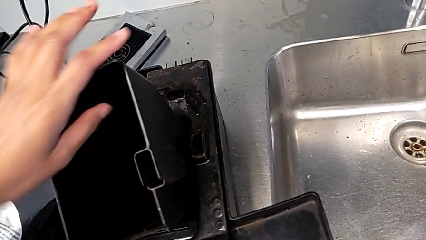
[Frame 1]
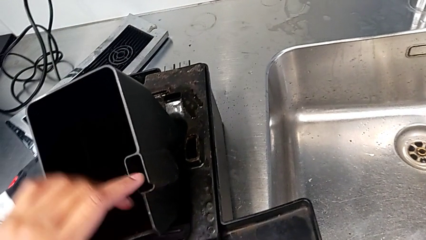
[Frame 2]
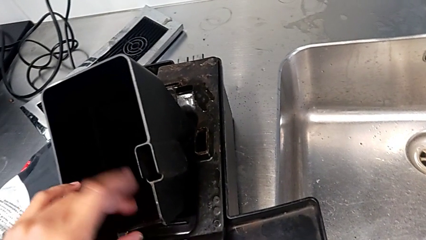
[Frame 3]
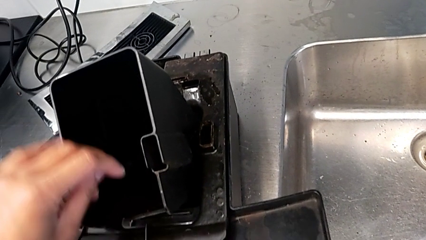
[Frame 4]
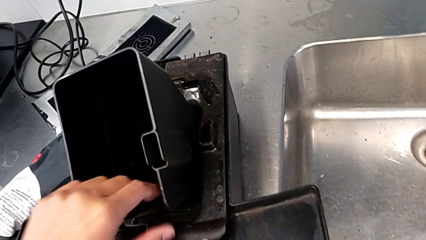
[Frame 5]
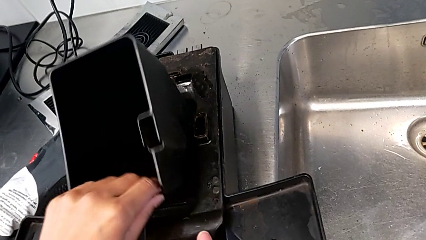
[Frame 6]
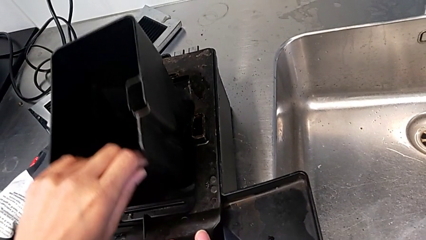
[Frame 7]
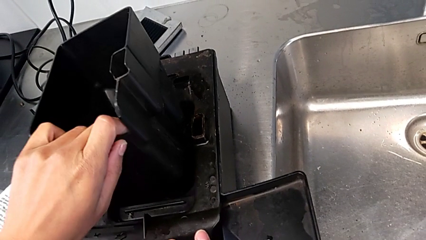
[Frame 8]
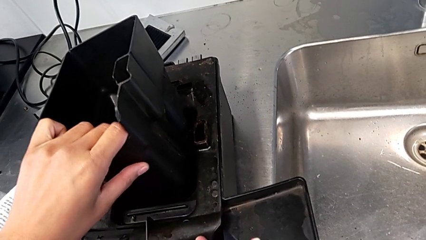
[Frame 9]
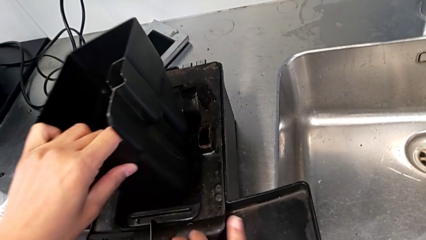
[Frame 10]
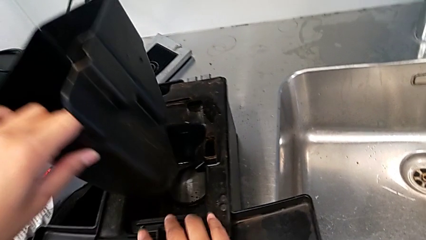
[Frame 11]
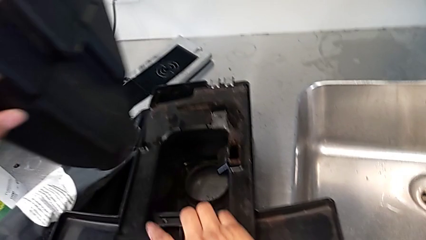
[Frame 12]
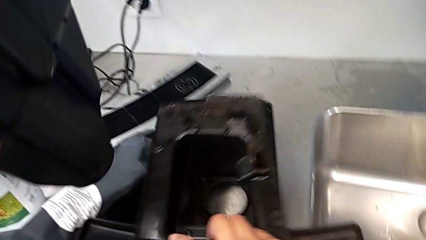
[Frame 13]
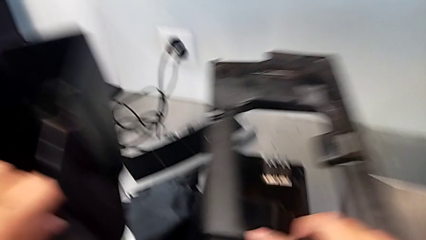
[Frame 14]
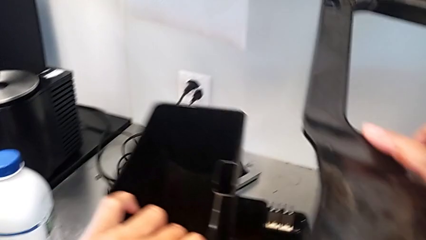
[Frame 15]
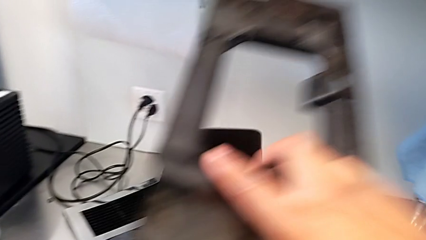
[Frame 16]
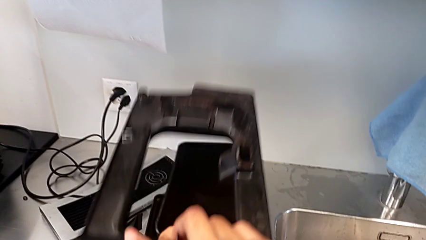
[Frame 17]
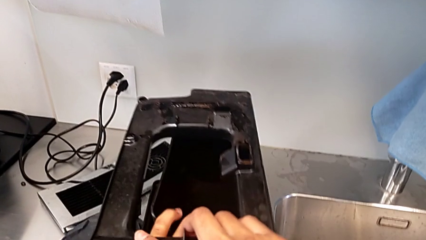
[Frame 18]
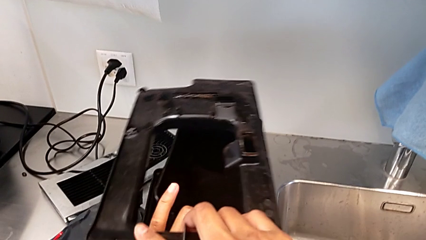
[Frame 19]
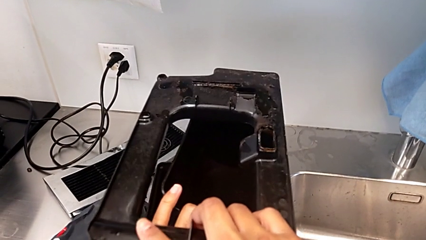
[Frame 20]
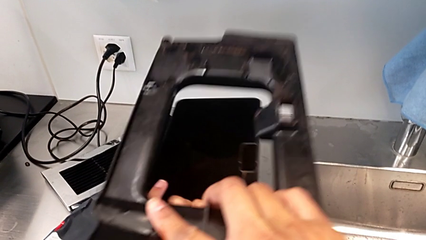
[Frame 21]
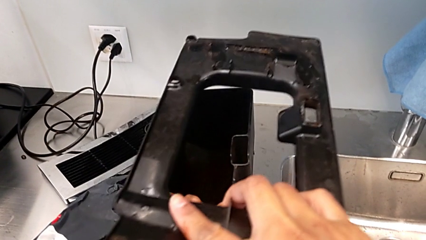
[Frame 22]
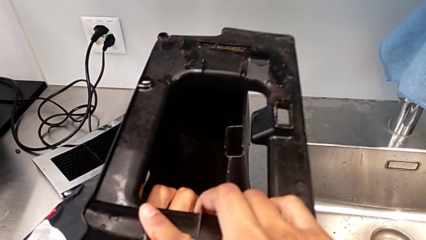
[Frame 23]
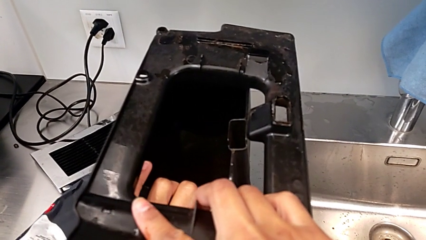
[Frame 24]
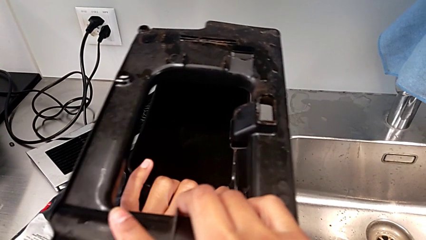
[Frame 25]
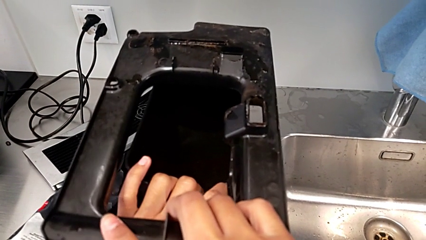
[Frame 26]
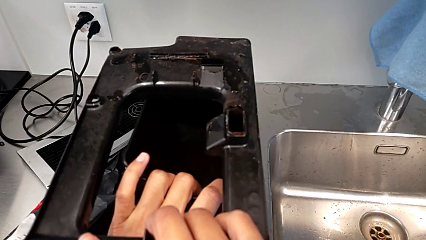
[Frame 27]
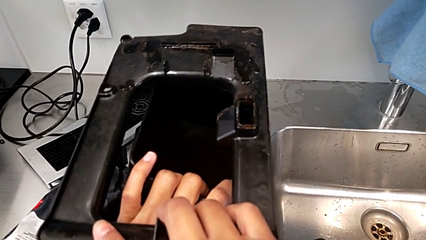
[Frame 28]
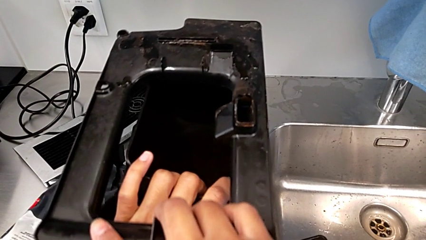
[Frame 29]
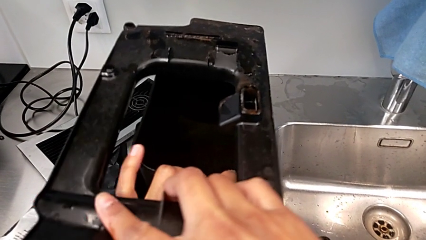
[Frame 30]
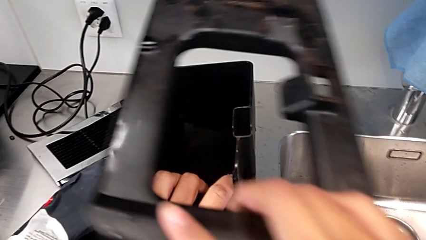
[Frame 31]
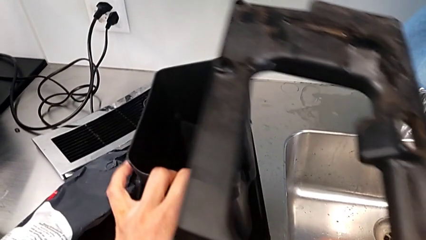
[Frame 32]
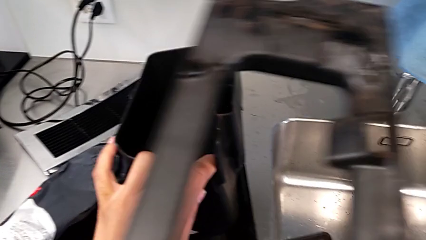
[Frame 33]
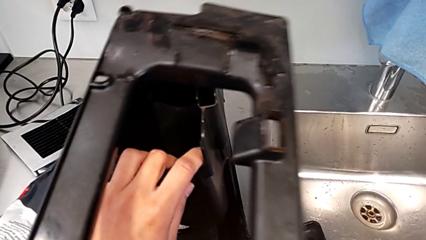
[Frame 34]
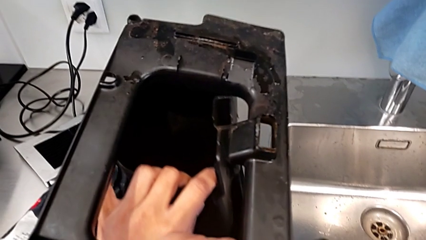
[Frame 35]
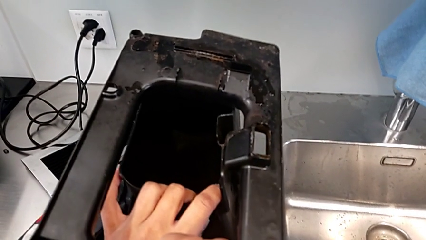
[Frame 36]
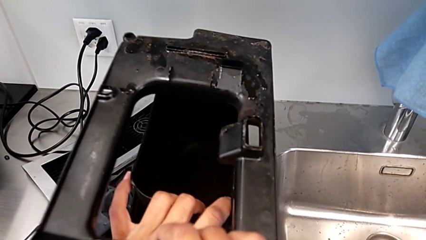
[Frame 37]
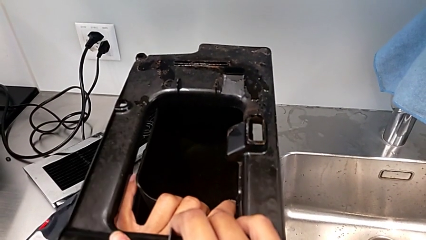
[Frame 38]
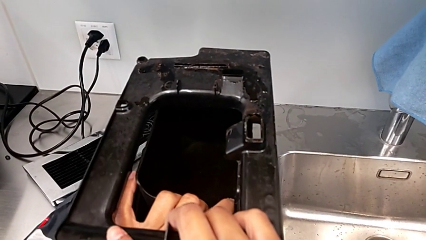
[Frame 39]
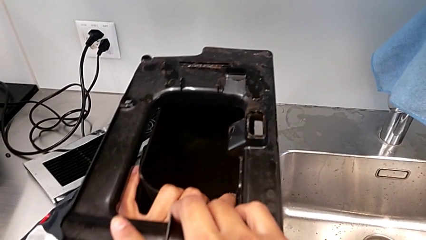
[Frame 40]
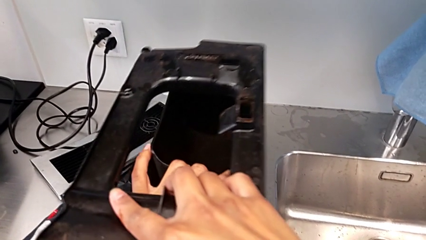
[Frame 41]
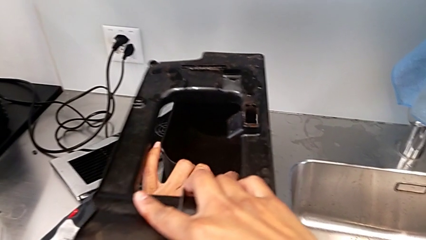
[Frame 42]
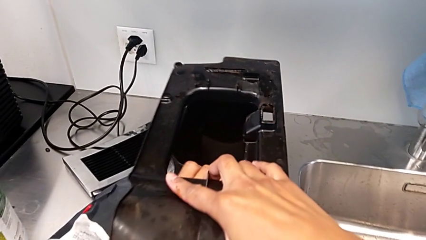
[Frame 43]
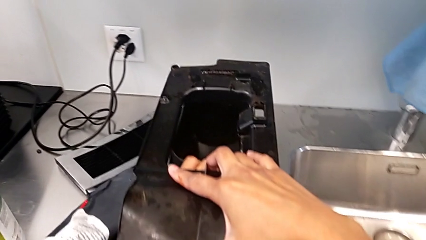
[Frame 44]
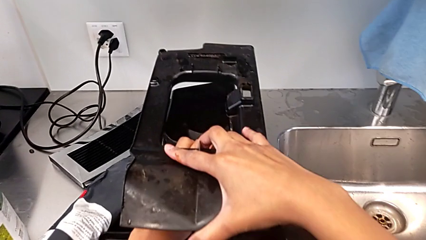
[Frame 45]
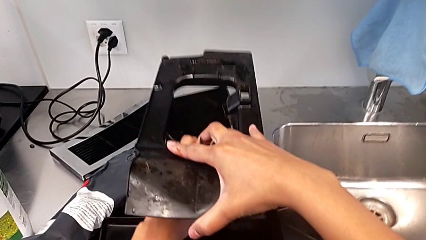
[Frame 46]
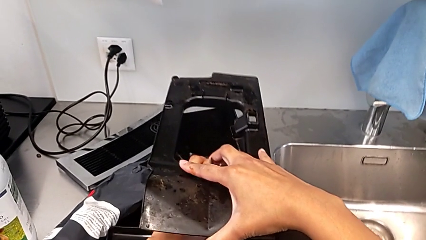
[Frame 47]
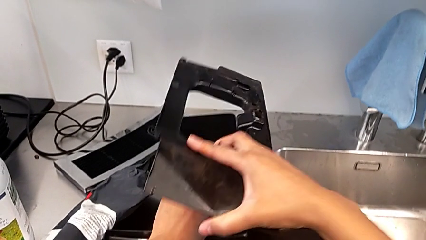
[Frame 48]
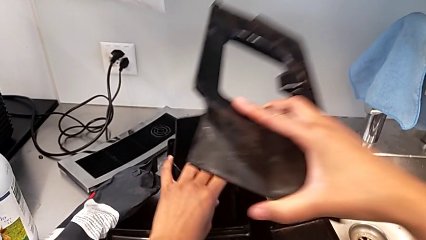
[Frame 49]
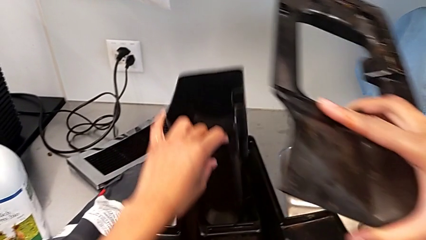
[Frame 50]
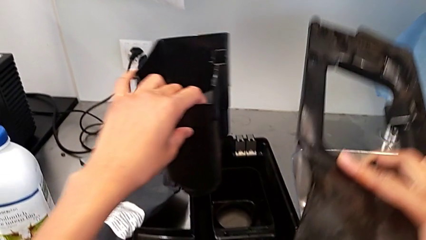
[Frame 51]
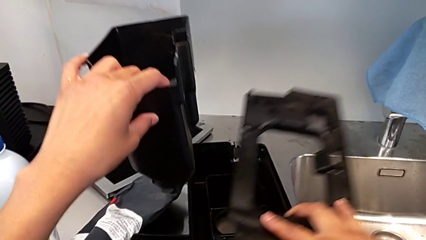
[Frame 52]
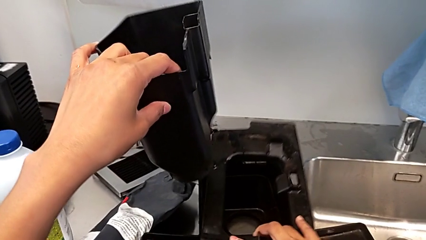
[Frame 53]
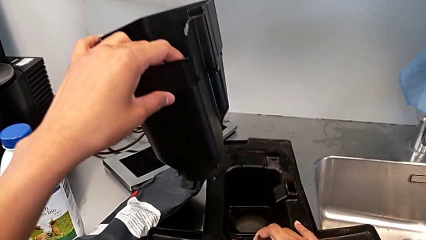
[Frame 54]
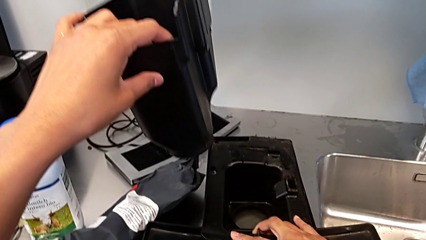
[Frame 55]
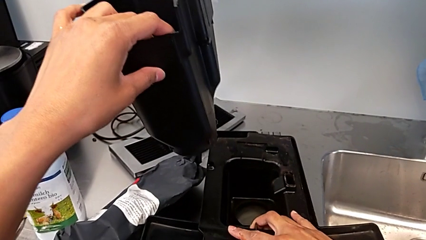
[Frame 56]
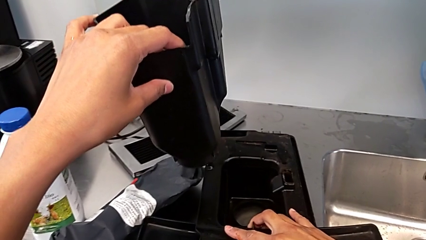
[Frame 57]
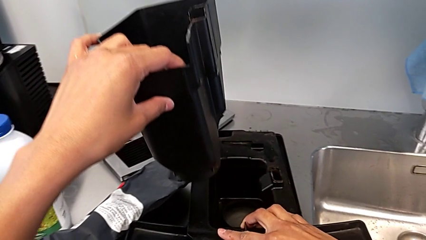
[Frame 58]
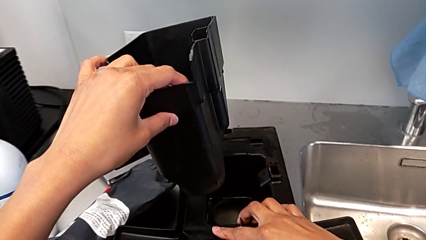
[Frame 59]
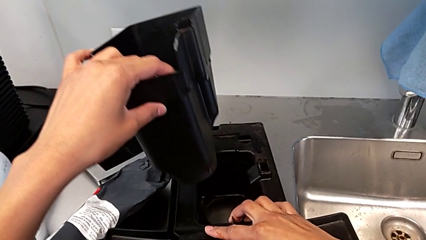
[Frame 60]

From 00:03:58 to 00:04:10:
The camera wearer is validating the parts of the drip tray for assembly. They lift the drip tray, validate it and lift it.

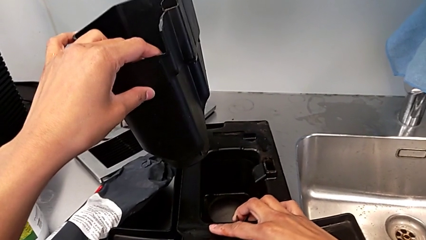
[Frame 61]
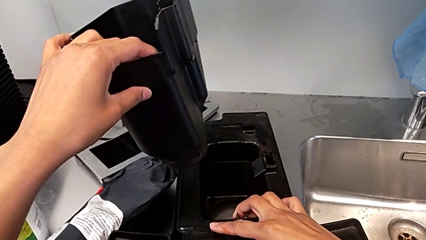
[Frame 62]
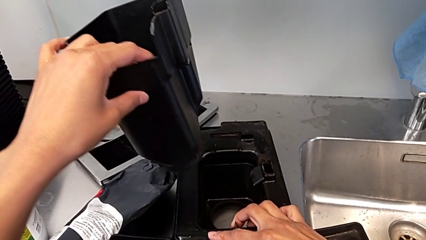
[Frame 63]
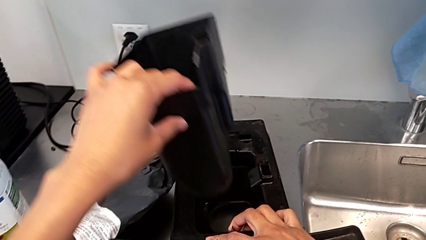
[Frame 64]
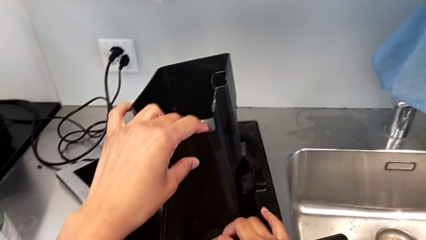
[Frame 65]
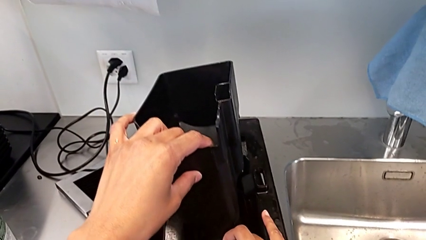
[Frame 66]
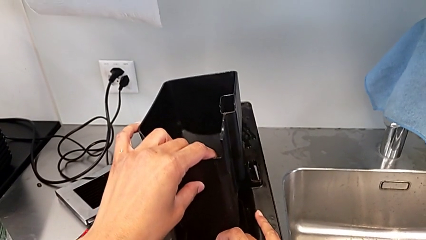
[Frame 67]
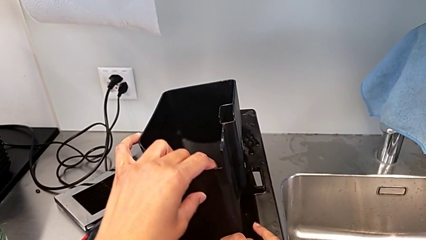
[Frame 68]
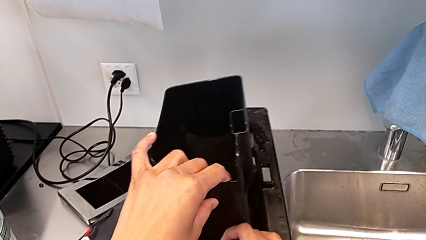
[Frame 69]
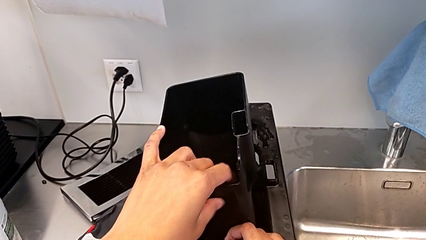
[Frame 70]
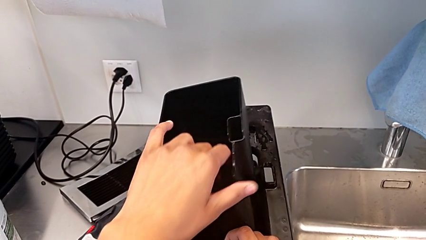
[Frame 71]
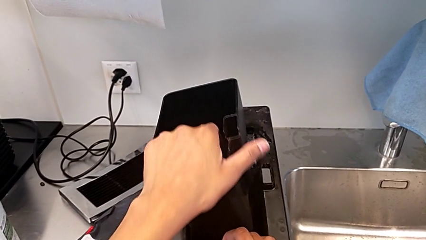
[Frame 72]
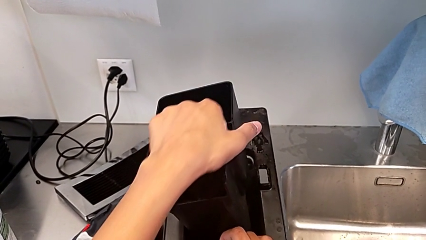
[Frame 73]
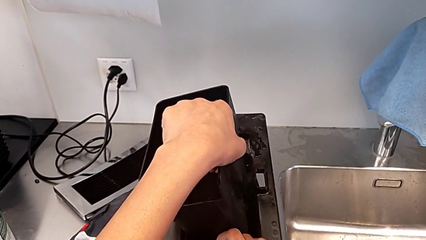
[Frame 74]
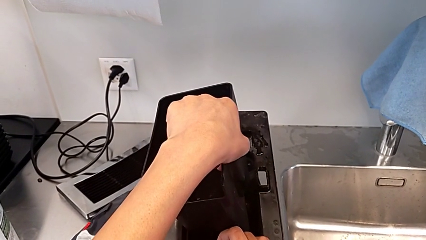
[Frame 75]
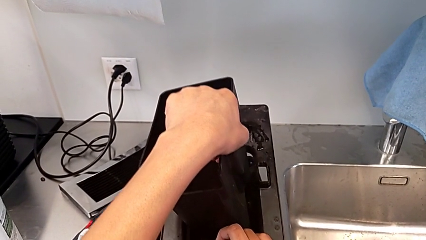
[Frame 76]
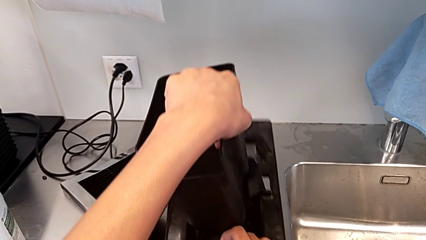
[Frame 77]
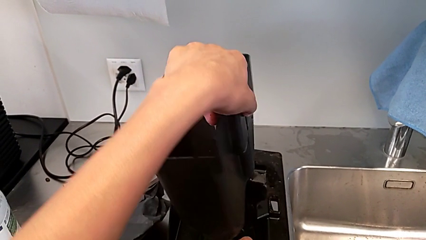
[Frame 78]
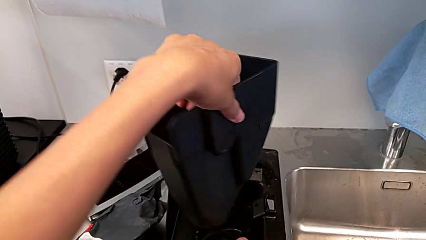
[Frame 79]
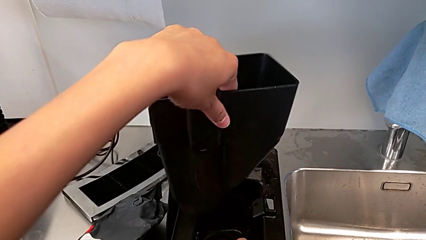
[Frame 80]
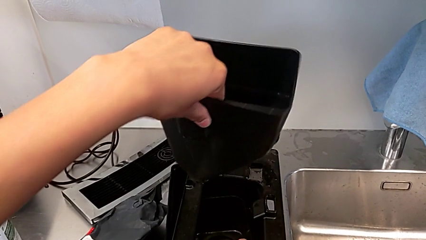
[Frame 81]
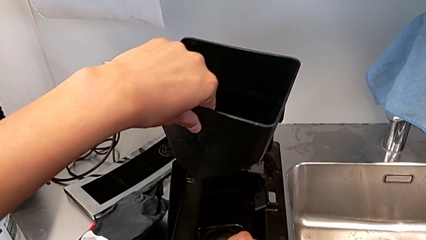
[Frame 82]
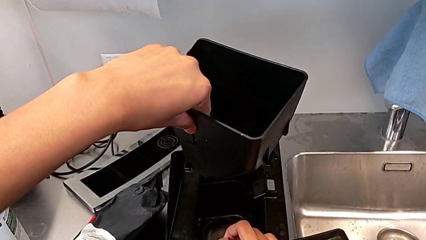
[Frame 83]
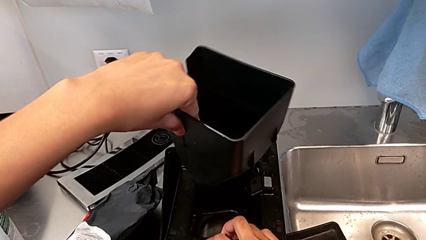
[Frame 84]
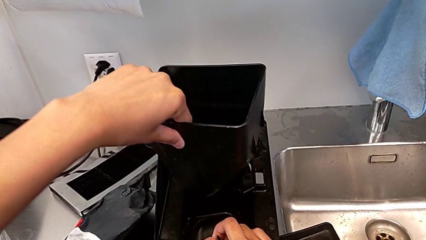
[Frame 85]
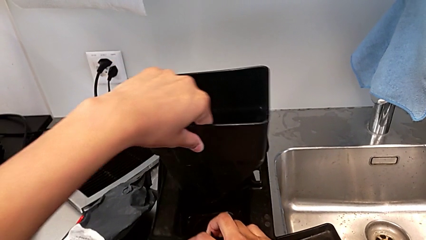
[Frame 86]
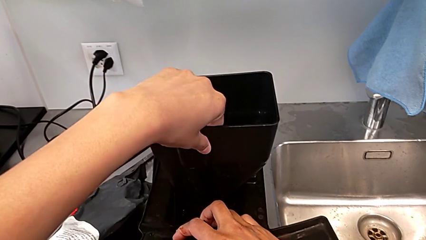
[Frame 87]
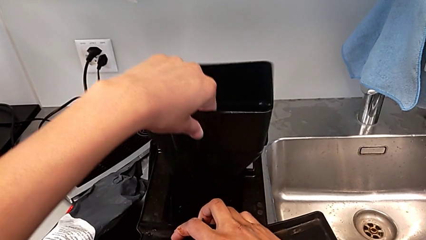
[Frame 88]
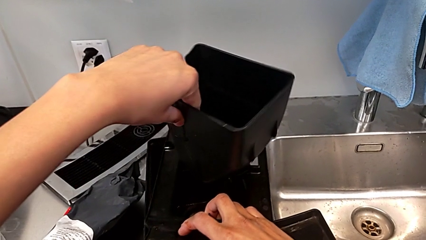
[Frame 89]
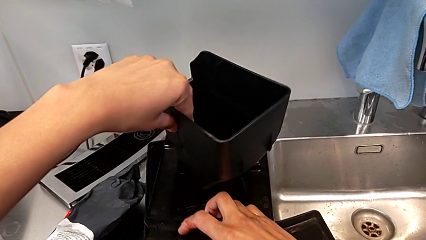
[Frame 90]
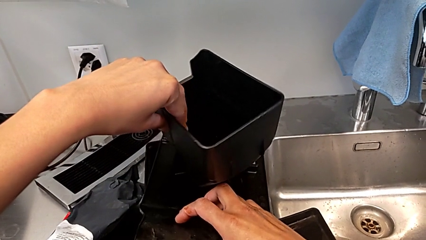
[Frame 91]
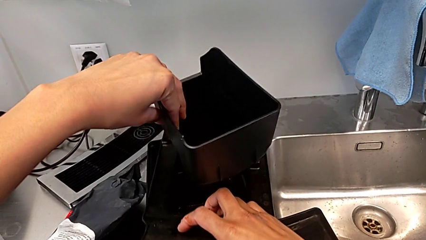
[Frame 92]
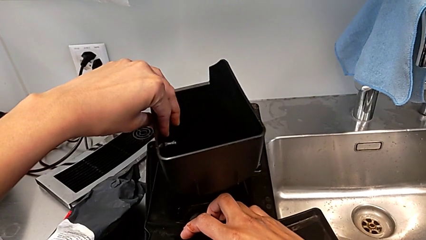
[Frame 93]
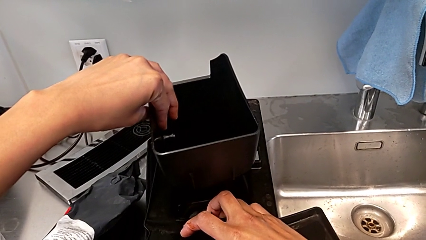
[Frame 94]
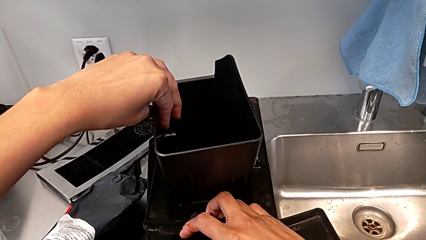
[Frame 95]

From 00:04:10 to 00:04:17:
The camera wearer is assembling the parts of the drip tray. They wrongly align the drip tray, with the previous piece still in the wrong direction, and rotate it.
